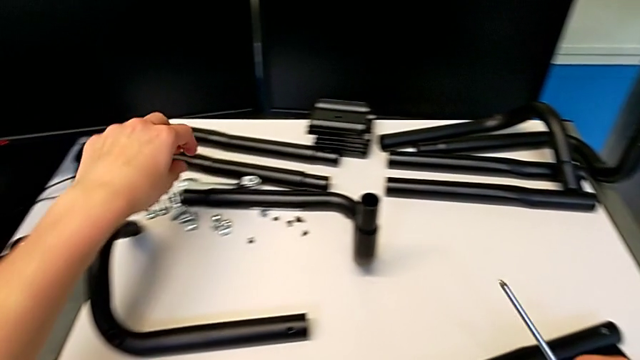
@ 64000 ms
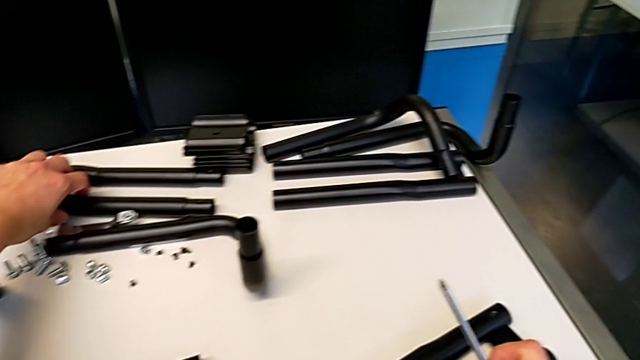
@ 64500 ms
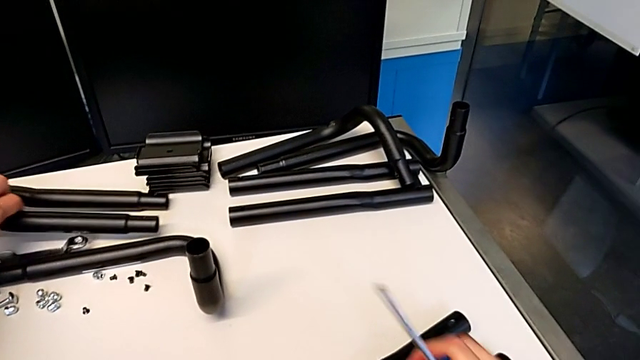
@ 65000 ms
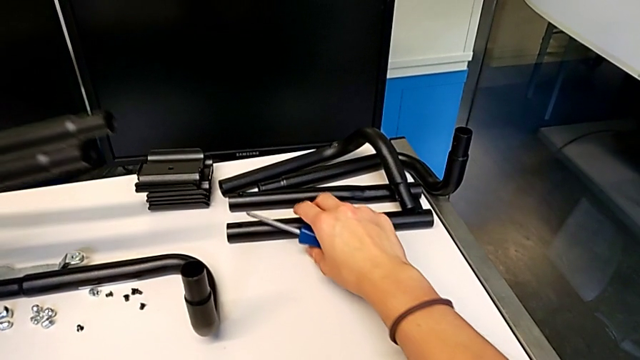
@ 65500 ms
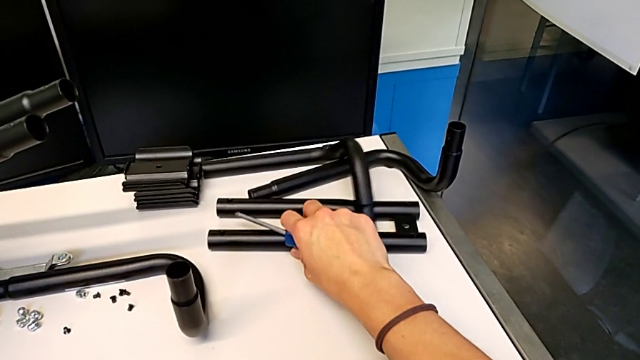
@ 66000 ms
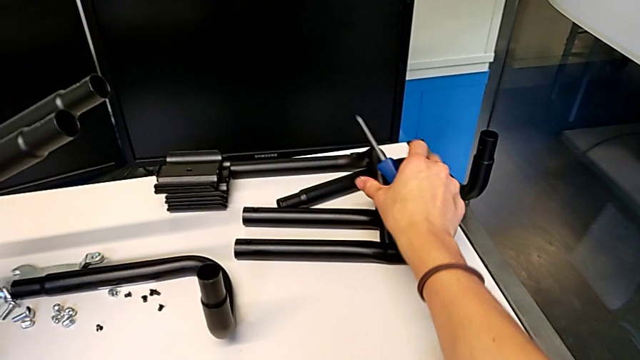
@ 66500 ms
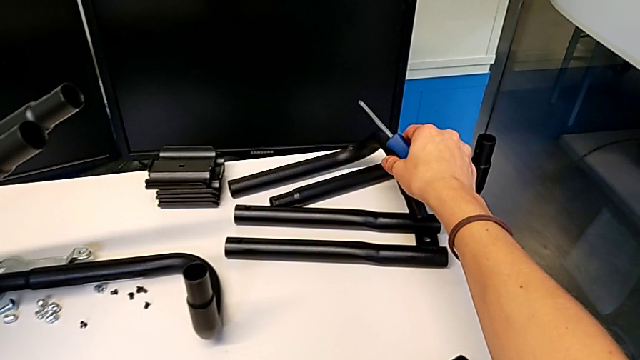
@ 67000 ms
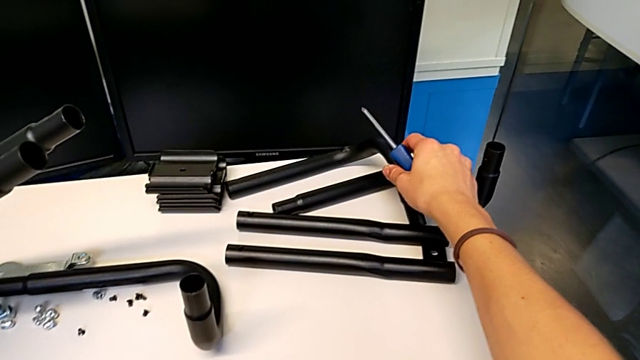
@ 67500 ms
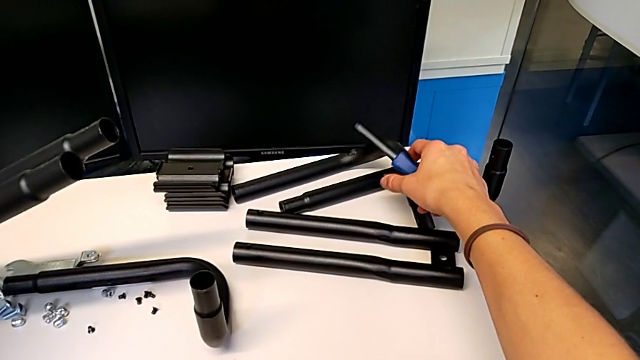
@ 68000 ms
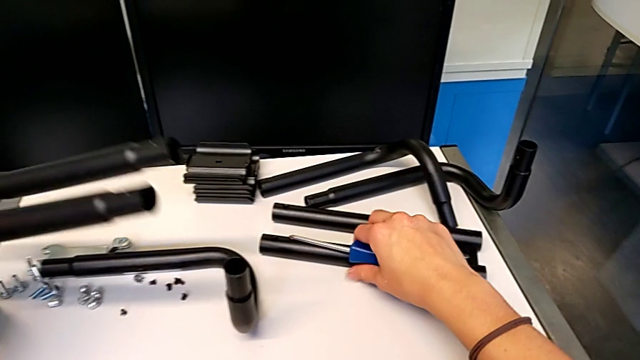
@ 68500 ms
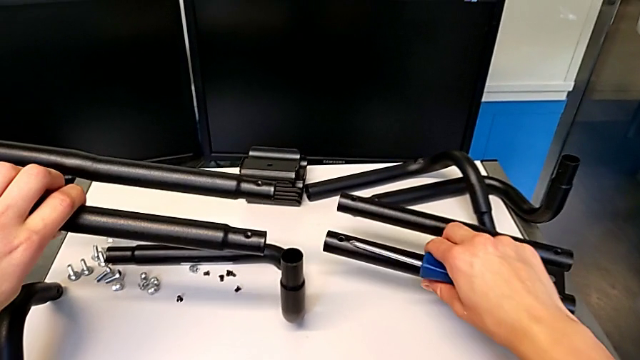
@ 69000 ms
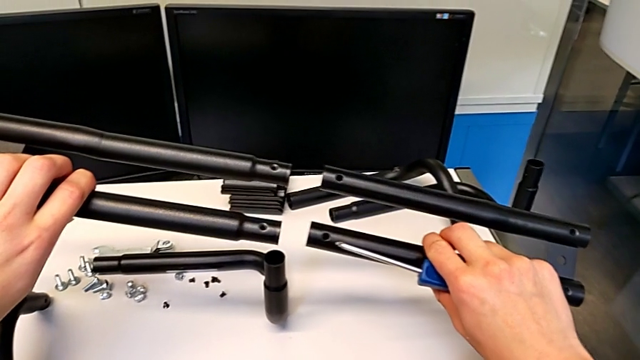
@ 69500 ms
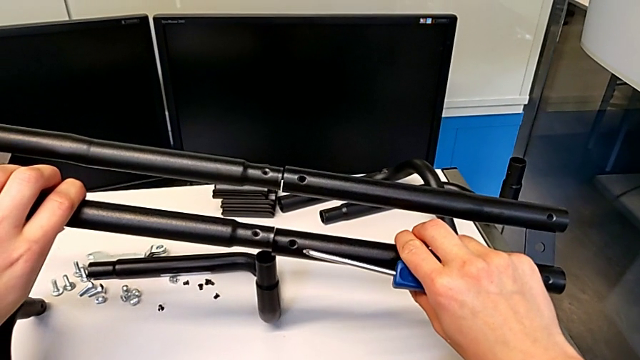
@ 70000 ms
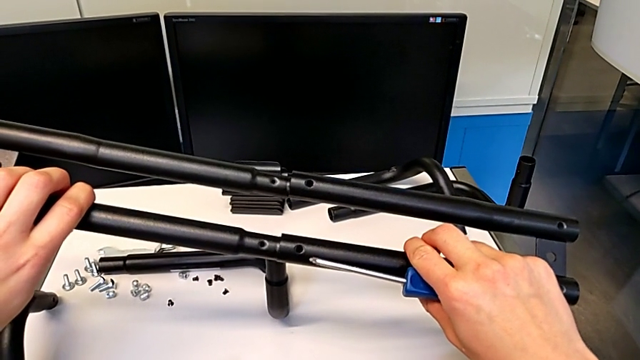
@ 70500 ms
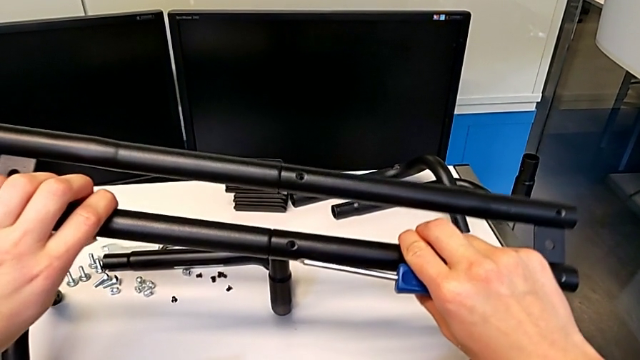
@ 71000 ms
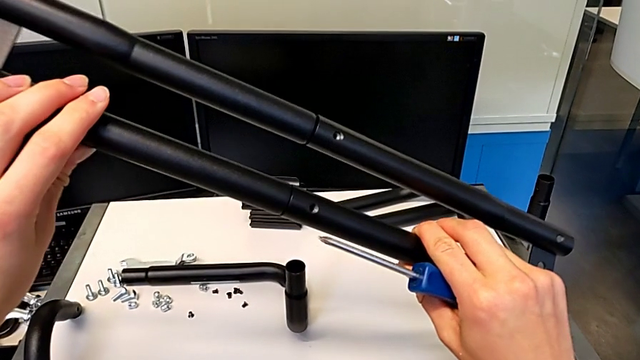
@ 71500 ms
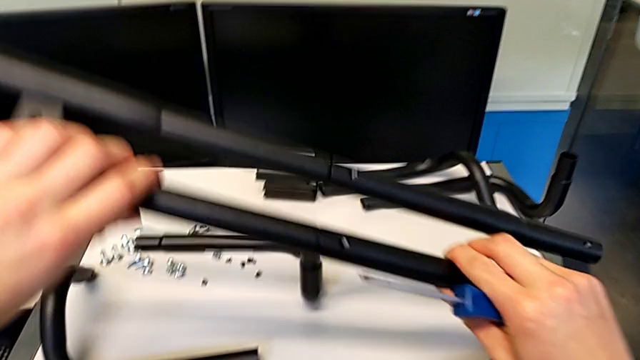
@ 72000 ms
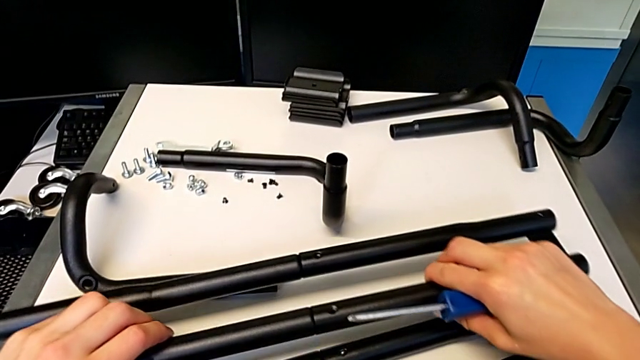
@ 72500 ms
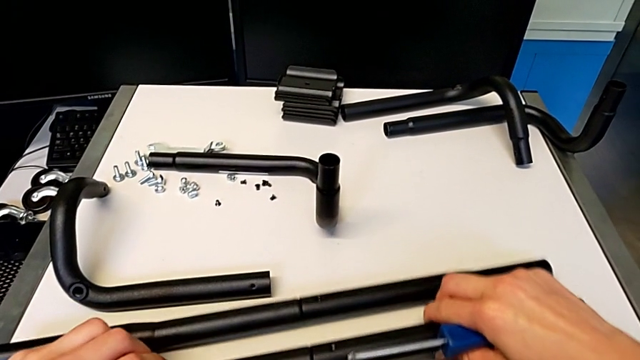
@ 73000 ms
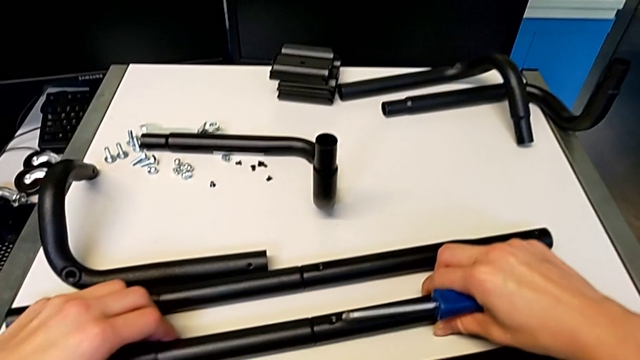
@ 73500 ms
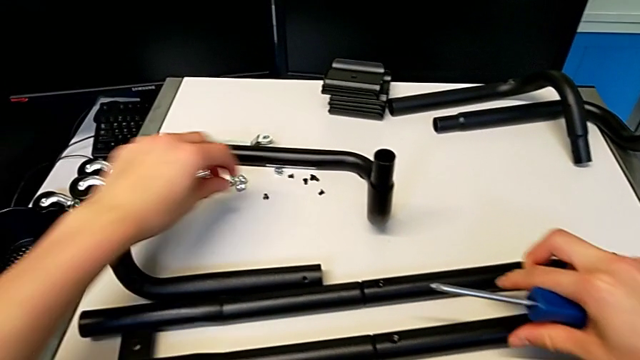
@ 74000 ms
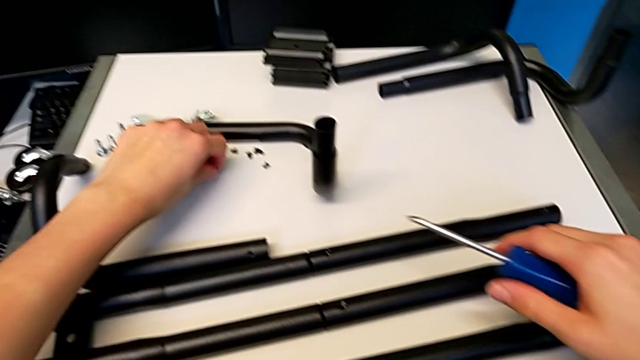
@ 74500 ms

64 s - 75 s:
The camera wearer is assembling the second pair of side bars. They grab the leg, slide it, grab it twice, insert it, place it and grab the screw.

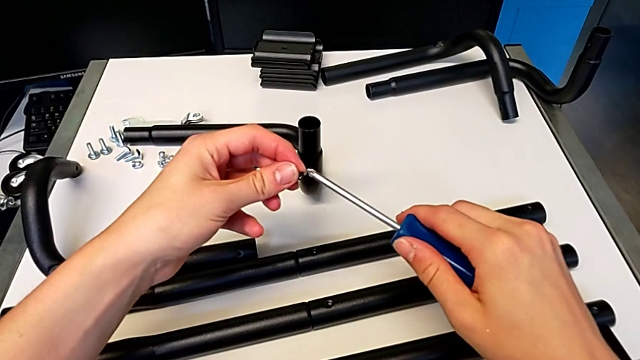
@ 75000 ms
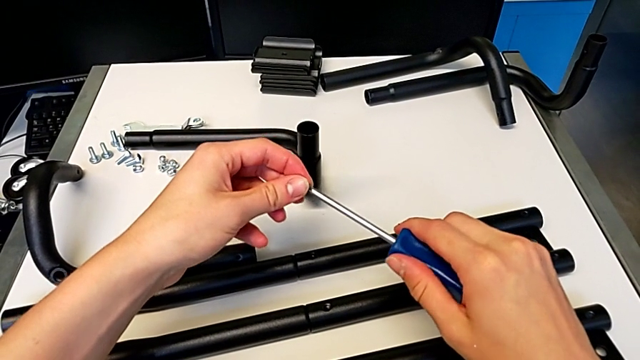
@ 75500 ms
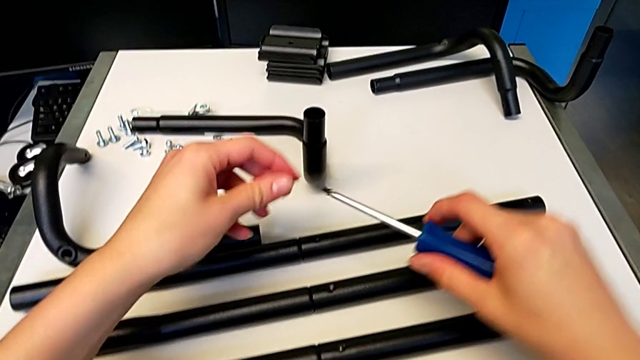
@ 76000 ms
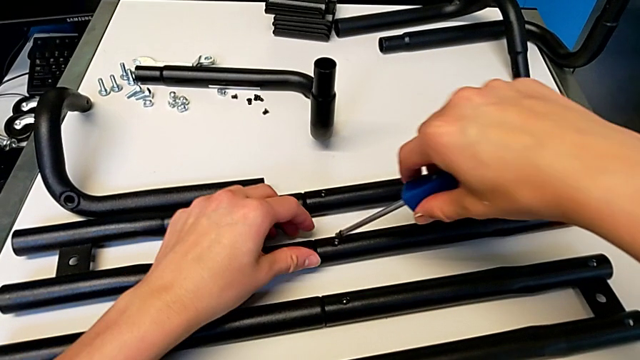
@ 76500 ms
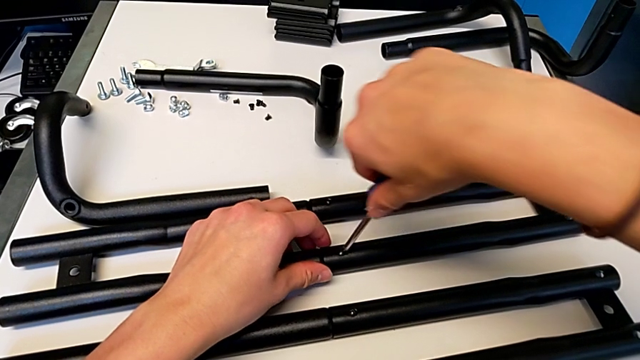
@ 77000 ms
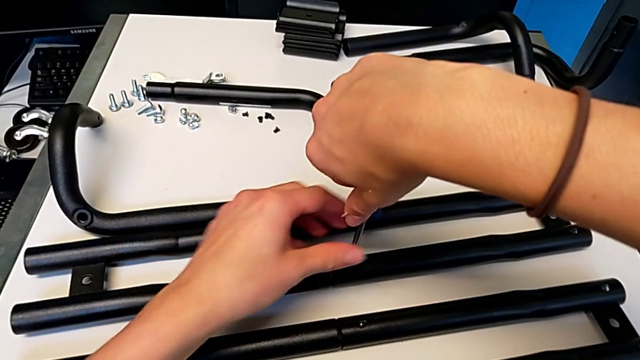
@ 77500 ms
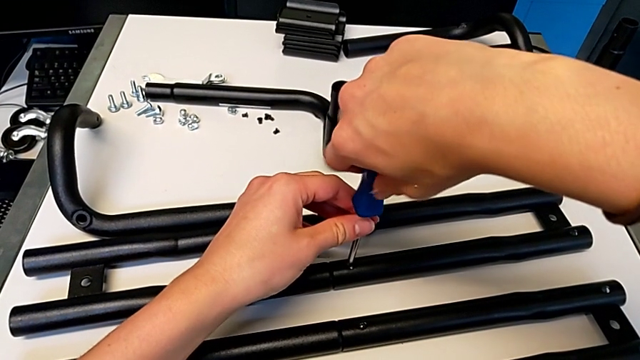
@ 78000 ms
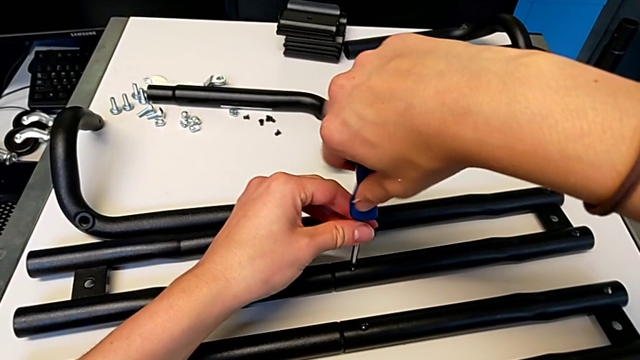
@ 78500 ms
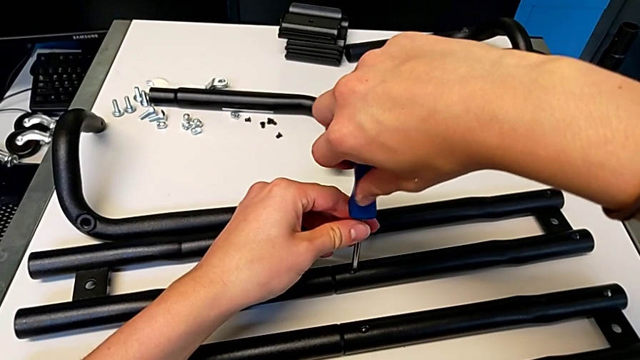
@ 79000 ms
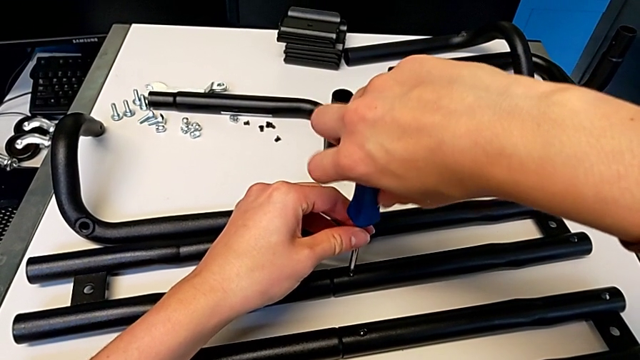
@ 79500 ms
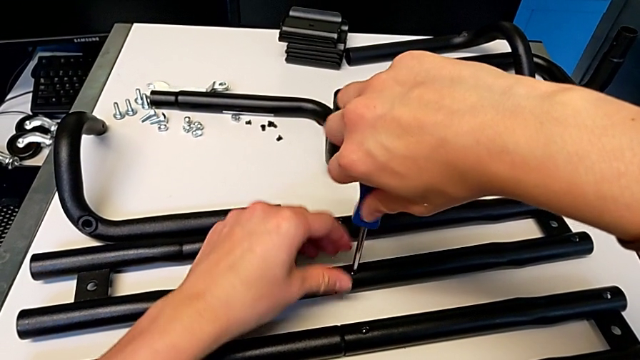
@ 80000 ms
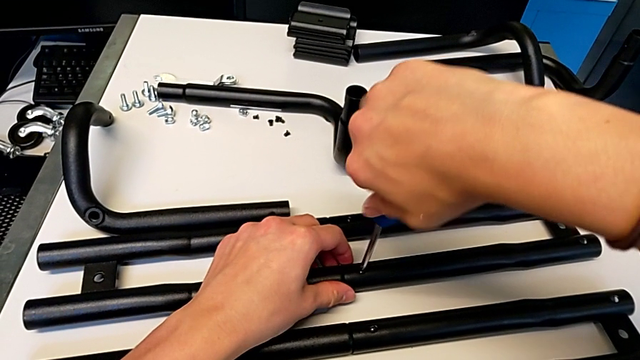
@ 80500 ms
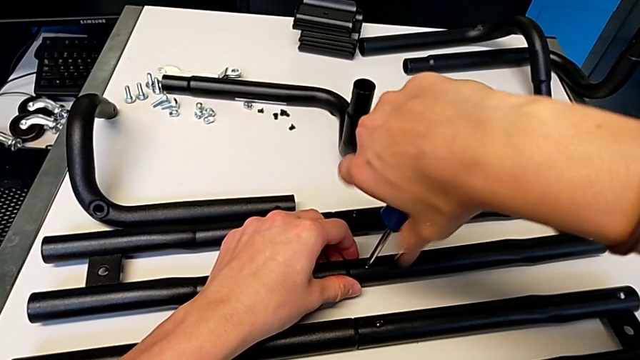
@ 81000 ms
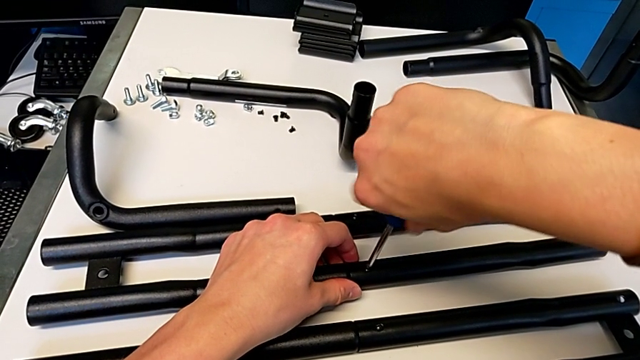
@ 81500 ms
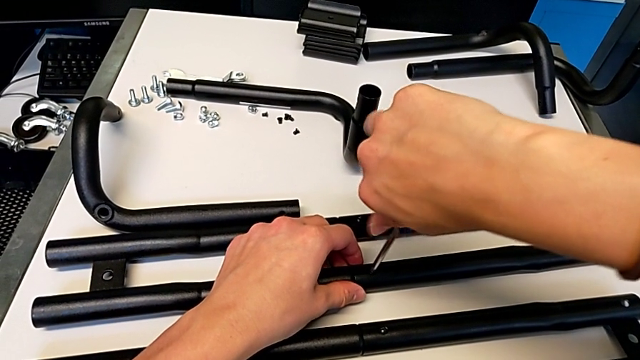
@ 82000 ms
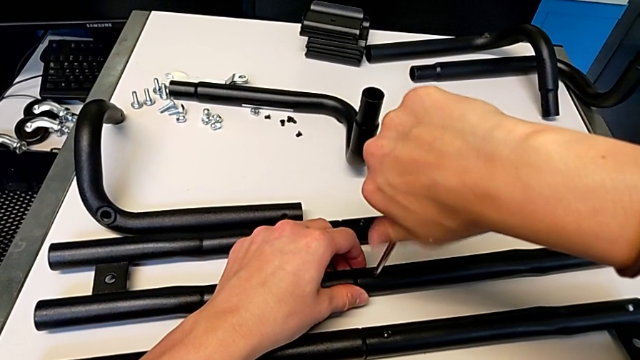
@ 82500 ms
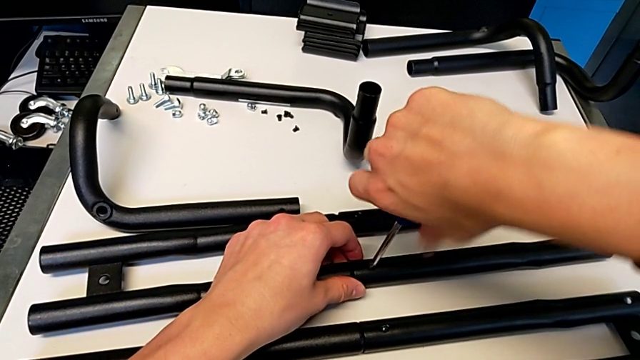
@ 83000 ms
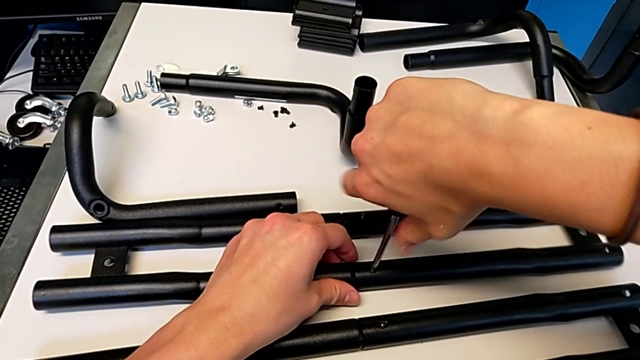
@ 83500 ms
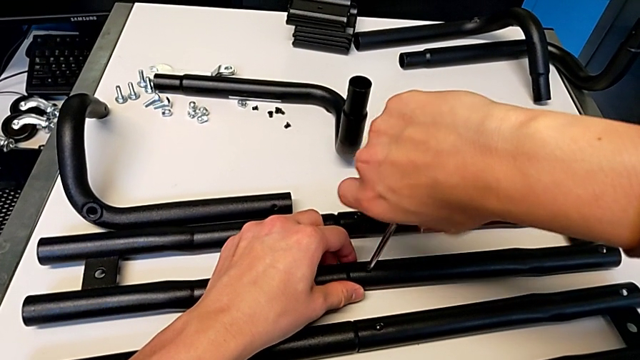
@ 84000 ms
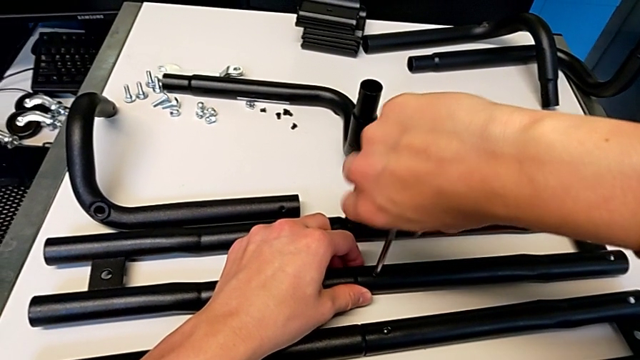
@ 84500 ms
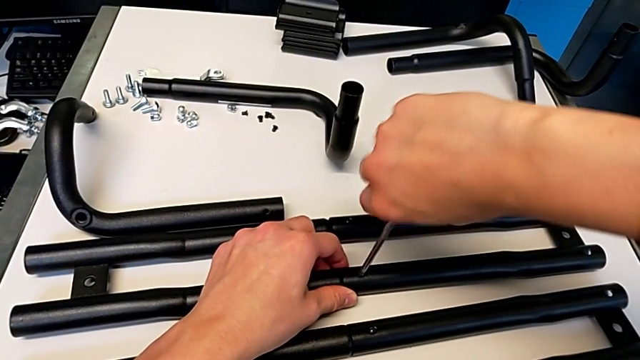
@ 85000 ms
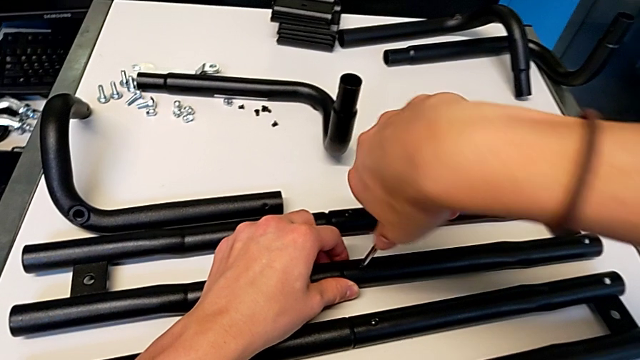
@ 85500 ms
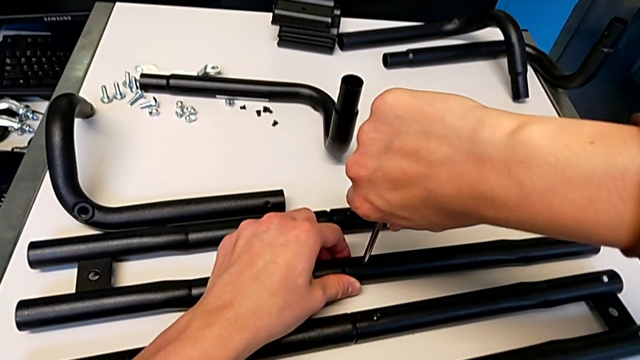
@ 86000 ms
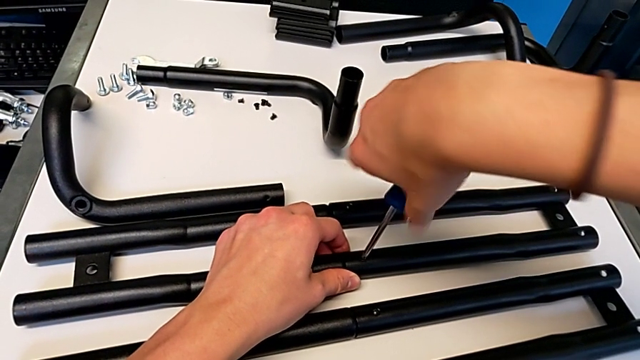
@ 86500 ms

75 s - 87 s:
The camera wearer is assembling the second pair of side bars. They align the screw, insert it and screw it.
